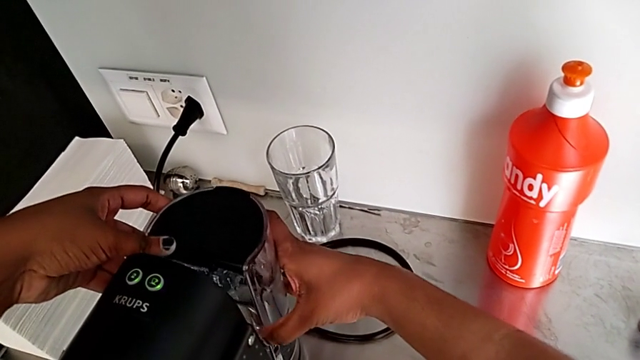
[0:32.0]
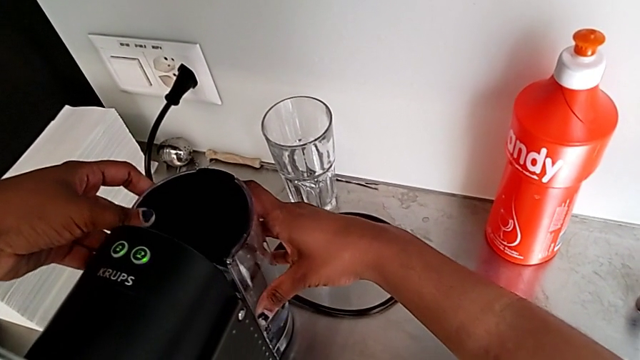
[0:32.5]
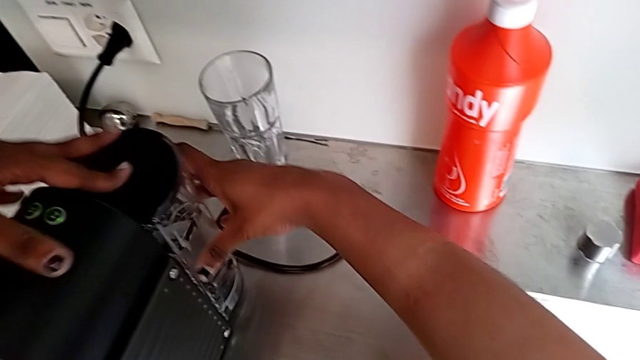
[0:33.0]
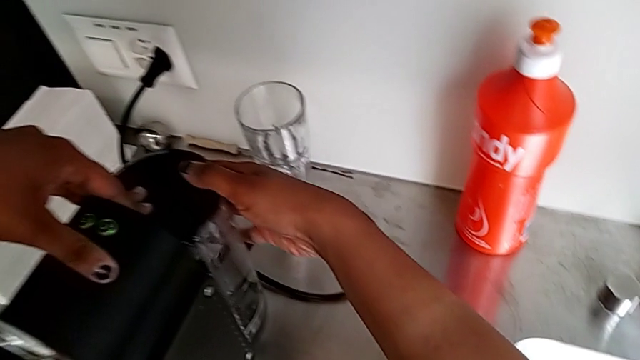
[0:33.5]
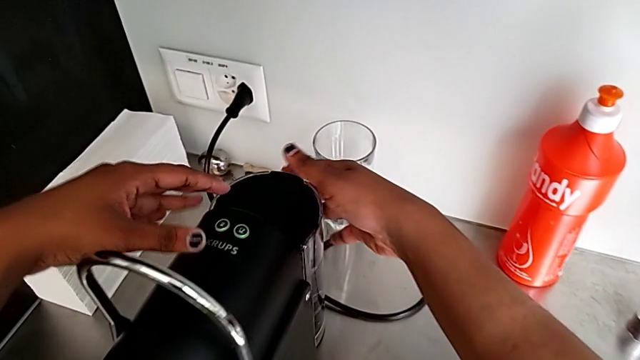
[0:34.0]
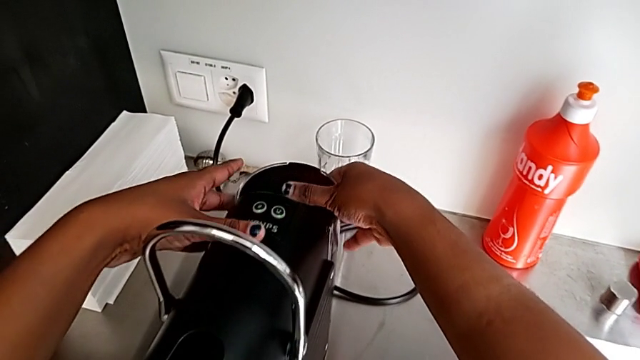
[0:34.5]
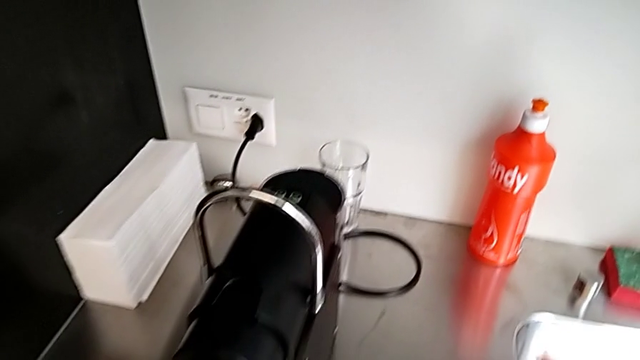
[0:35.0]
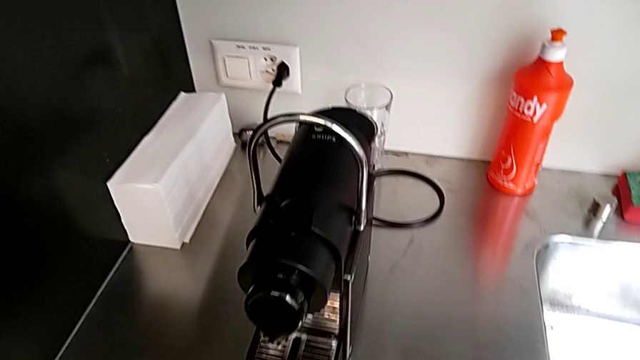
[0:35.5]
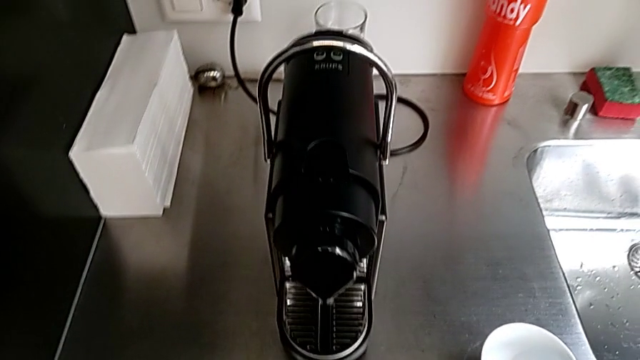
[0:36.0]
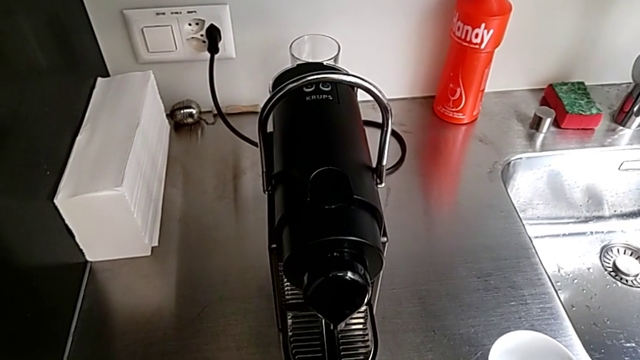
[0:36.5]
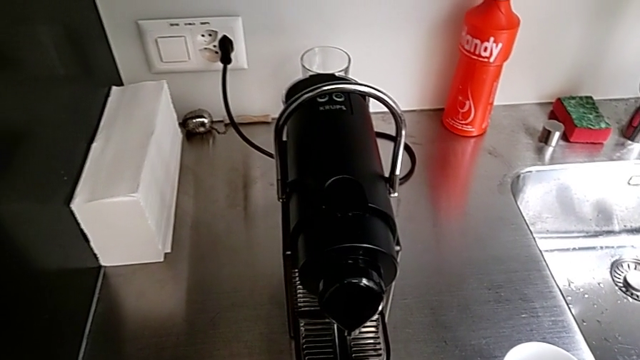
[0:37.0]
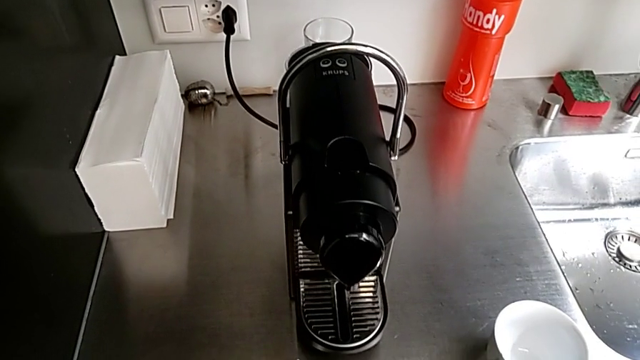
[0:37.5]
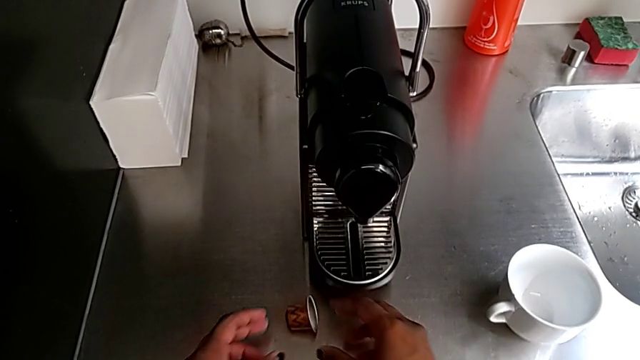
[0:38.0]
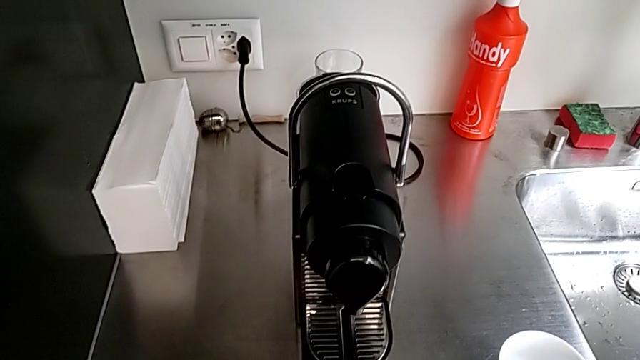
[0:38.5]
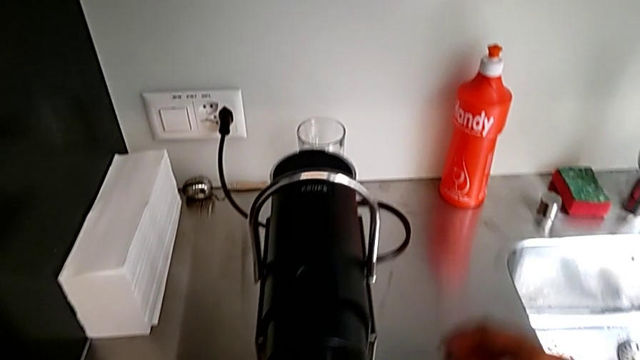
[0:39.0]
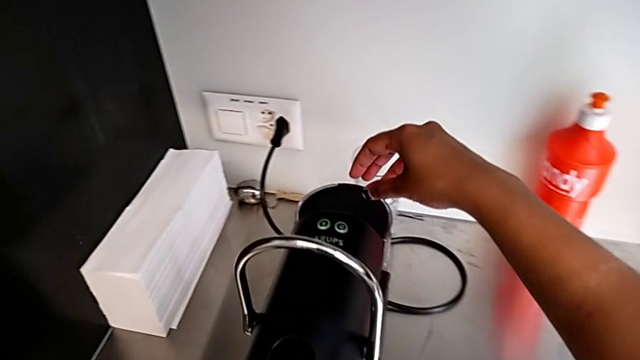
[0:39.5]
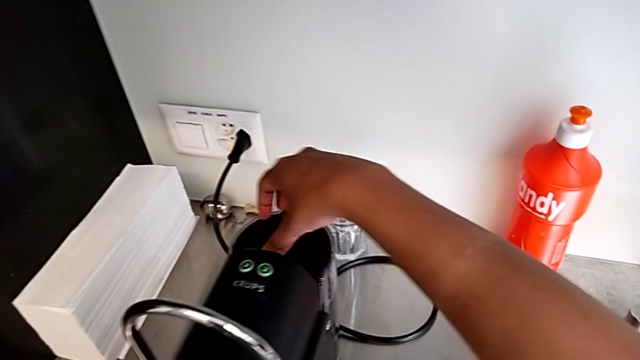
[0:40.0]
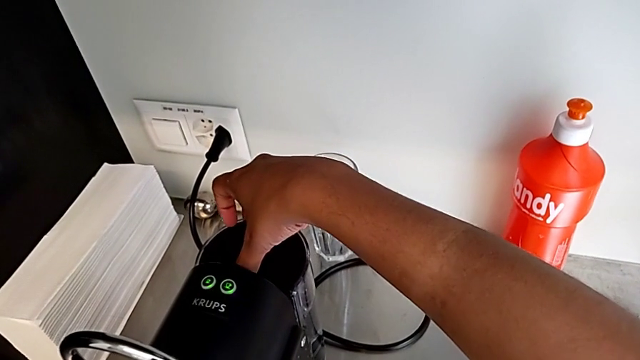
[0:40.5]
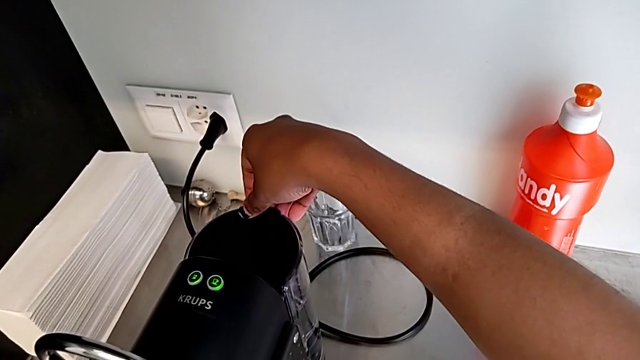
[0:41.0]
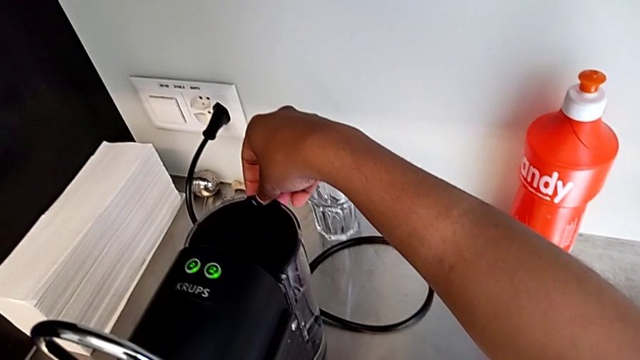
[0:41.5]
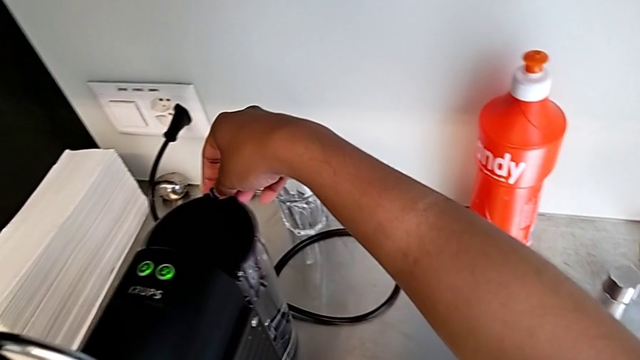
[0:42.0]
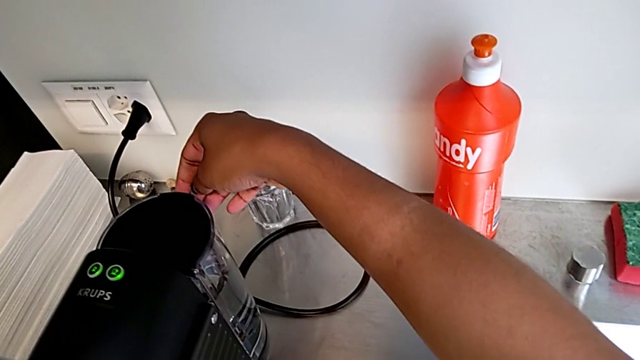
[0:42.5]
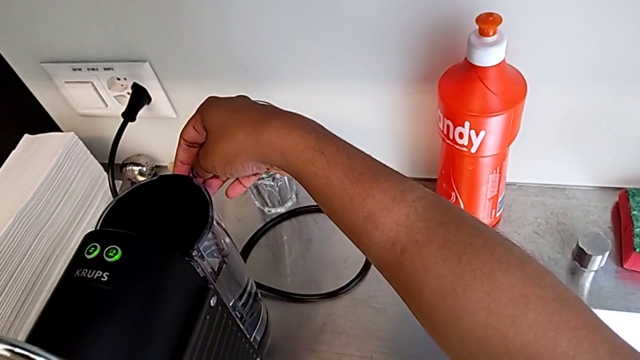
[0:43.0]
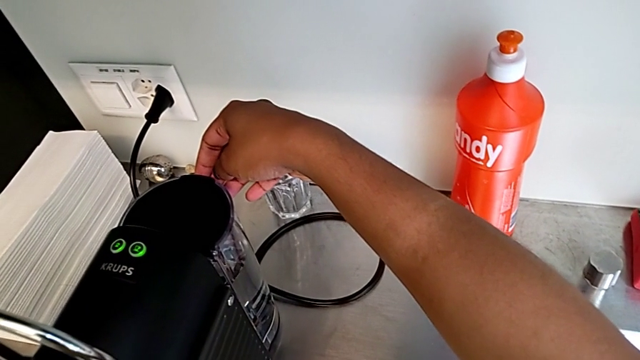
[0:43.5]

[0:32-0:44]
The camera wearer is adding water to the water container. They inspect the water container with the right hand, approach the lid with the right hand and inspect it.

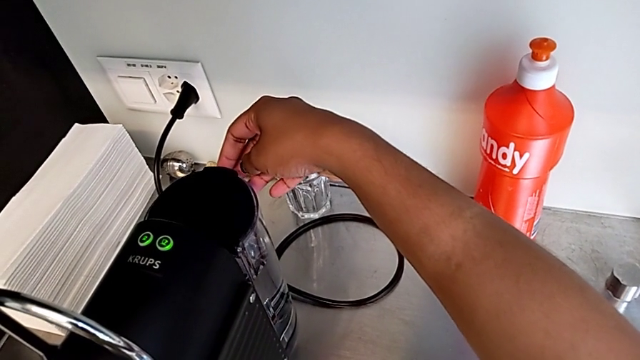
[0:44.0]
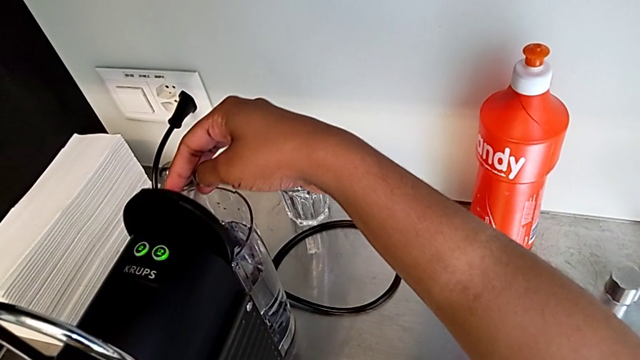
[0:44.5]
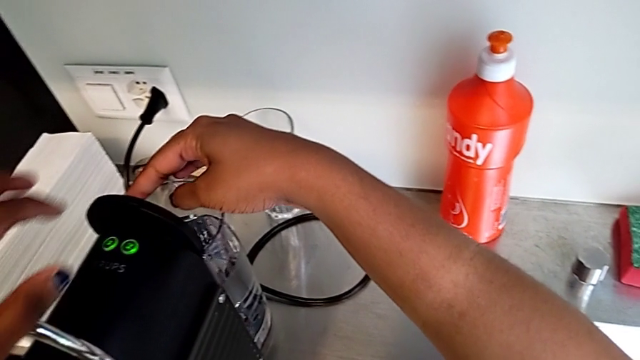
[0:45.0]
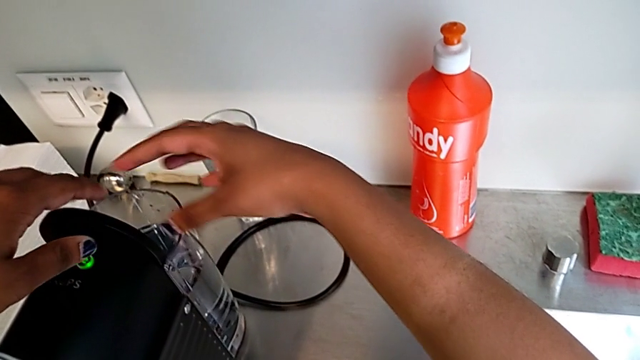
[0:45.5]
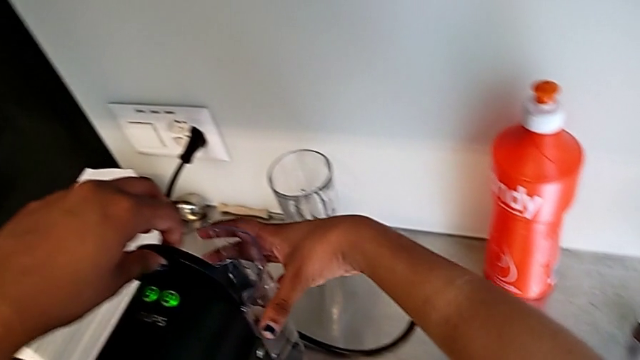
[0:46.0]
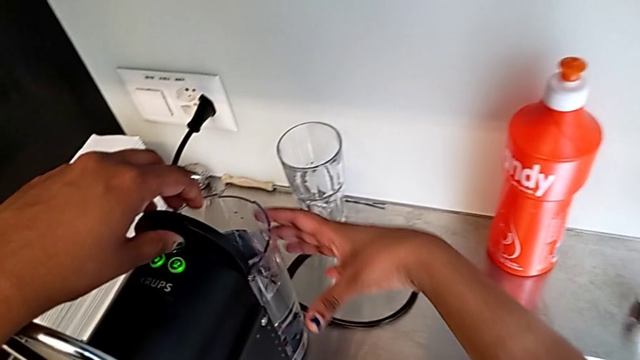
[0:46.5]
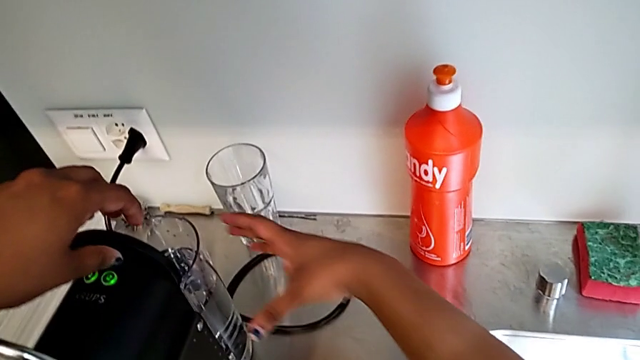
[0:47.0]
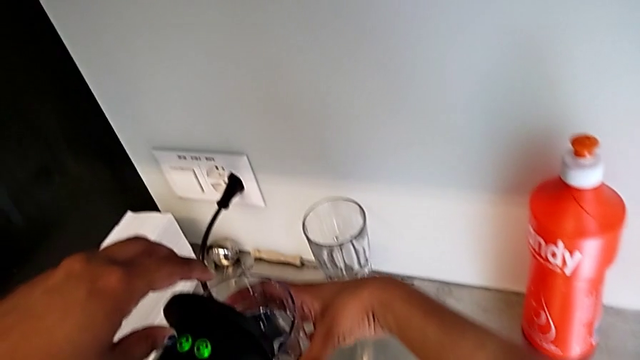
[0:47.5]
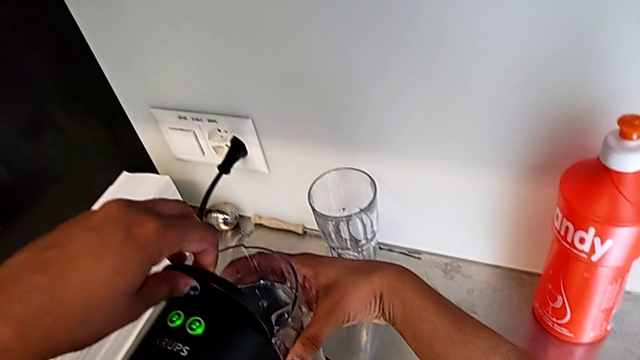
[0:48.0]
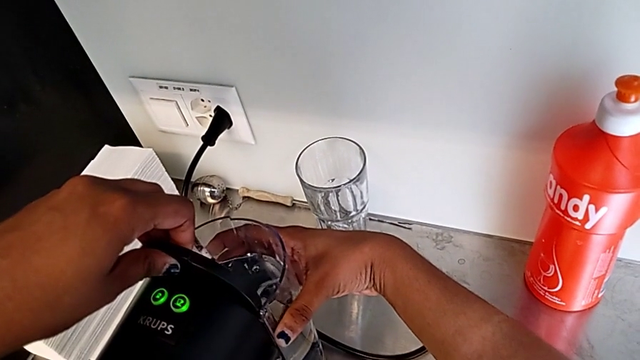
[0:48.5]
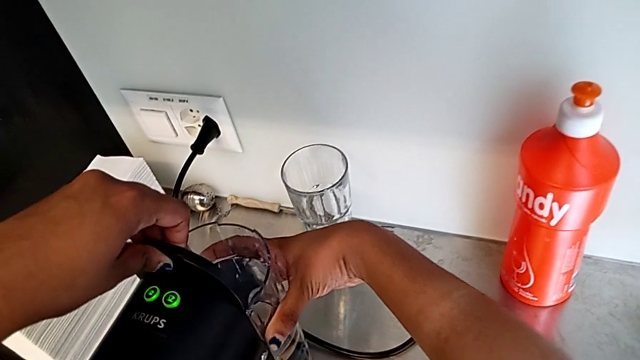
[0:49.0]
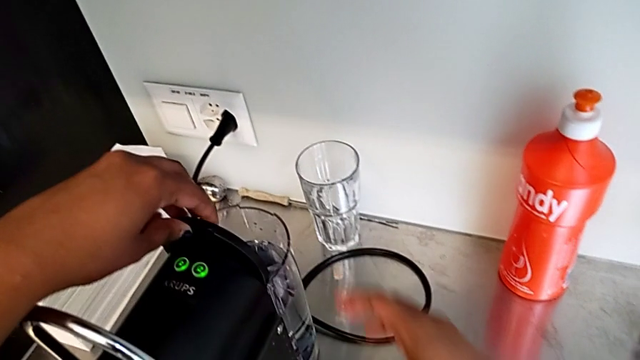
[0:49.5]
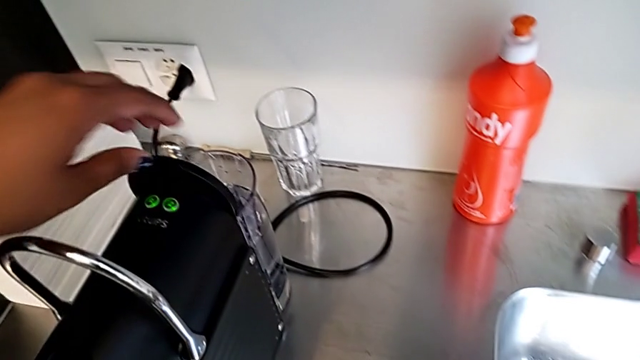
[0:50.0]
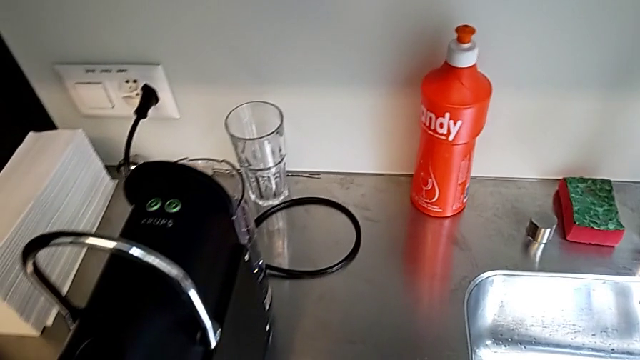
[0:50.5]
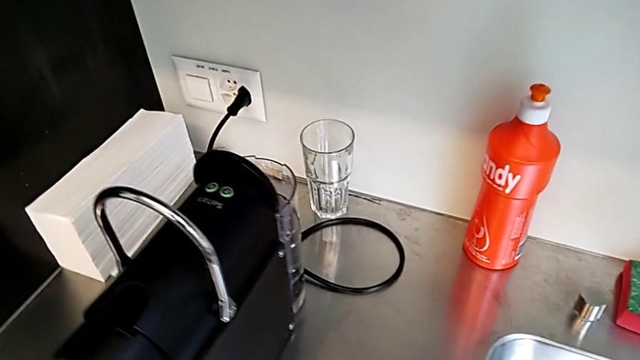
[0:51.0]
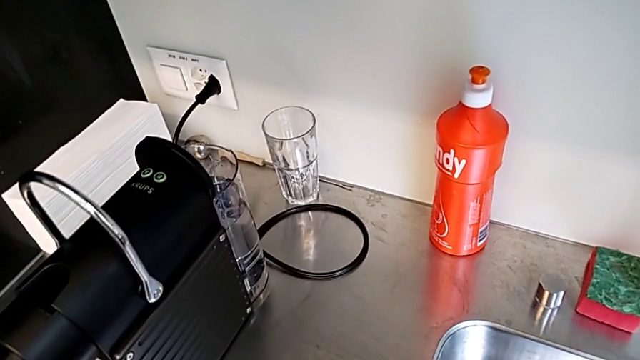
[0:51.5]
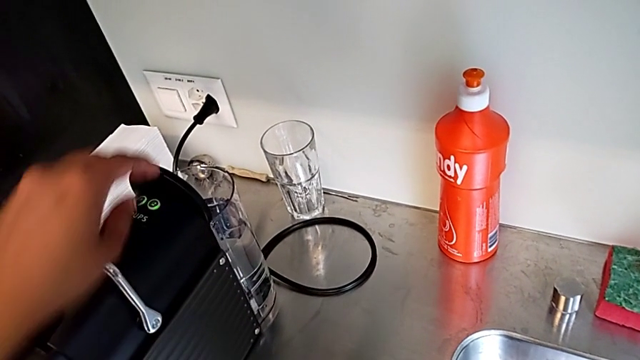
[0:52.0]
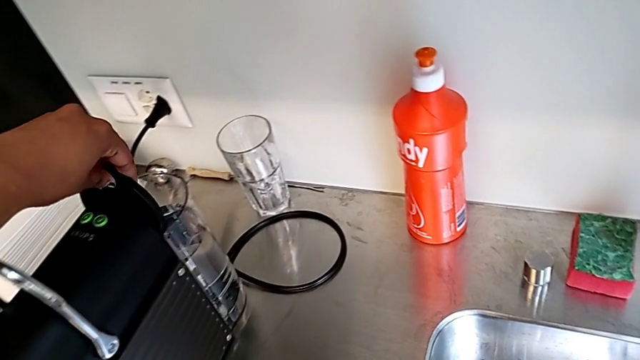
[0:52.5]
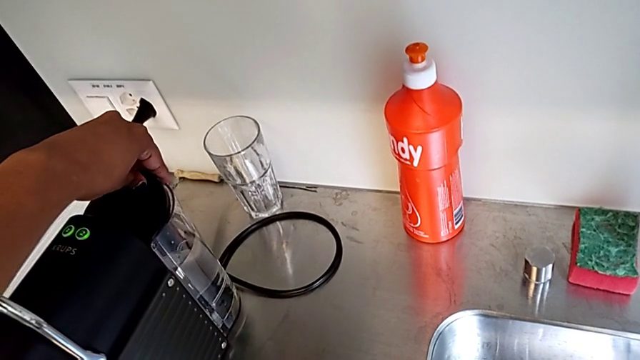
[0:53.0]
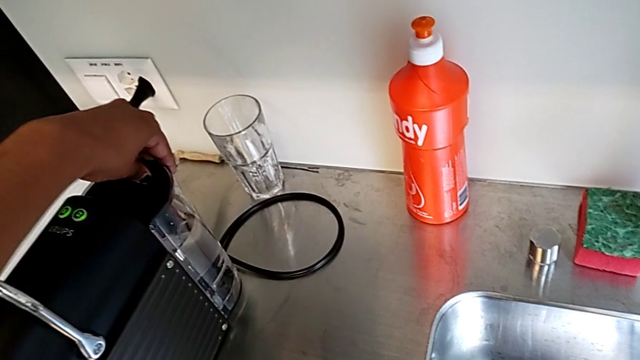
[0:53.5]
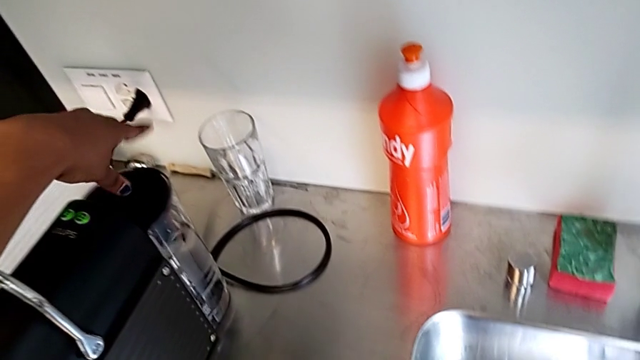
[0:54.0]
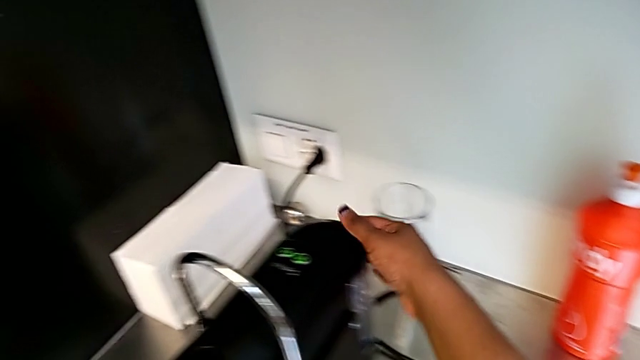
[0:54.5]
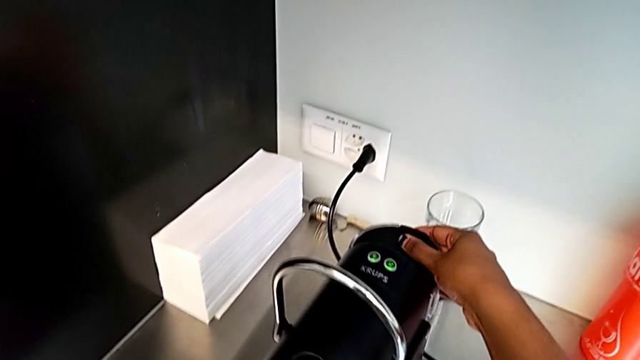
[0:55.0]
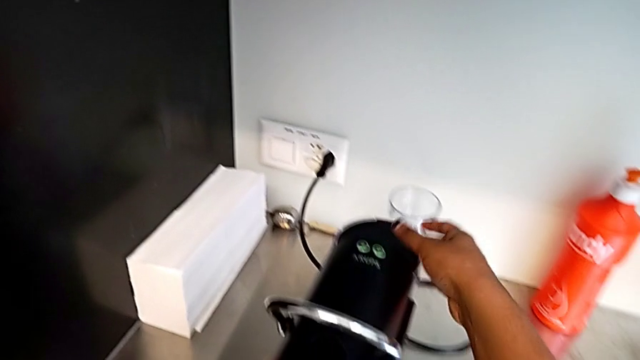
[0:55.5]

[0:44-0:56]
The camera wearer is adding water to the water container. They open the lid and grab the water container with the right hand, approach the lid and close it with the left hand, and inspect the water container with the right hand.
